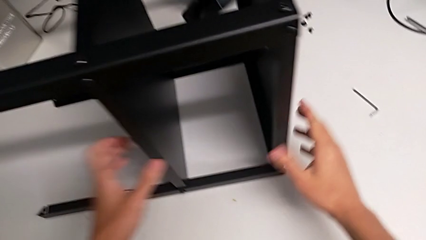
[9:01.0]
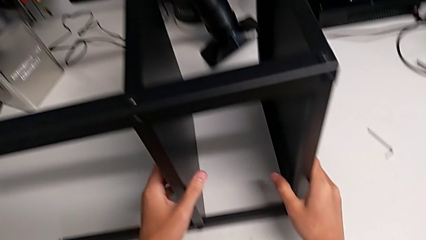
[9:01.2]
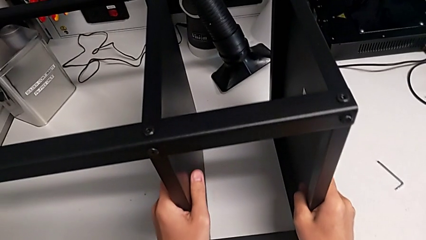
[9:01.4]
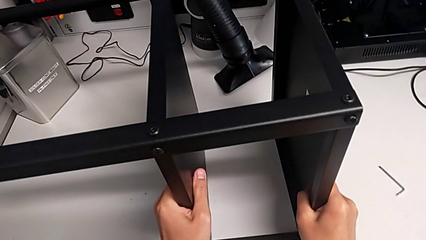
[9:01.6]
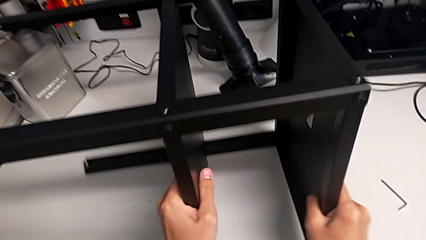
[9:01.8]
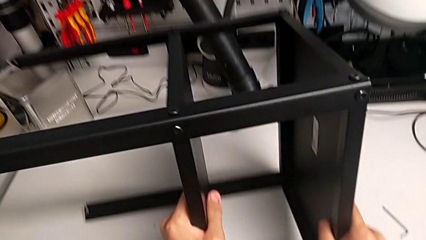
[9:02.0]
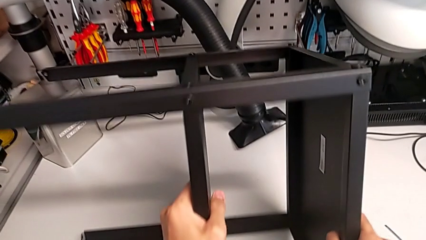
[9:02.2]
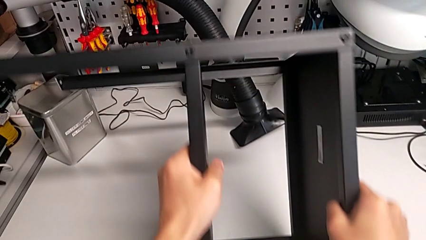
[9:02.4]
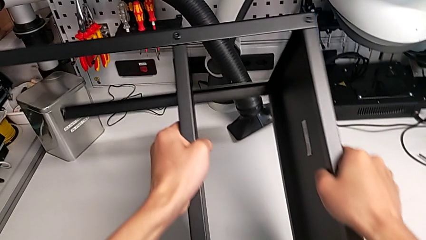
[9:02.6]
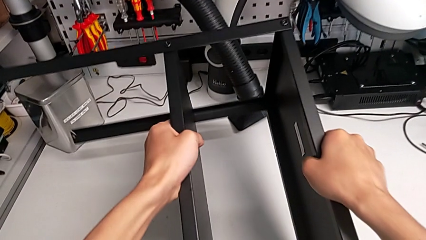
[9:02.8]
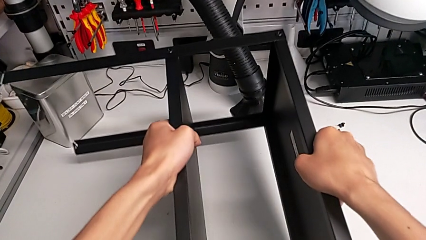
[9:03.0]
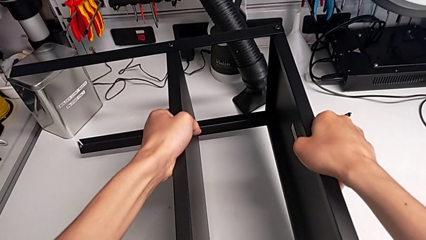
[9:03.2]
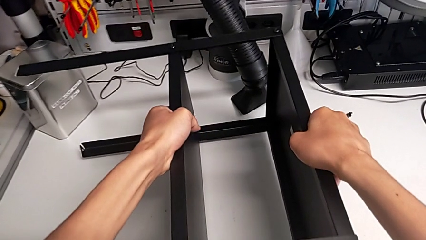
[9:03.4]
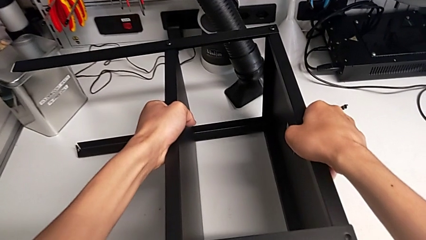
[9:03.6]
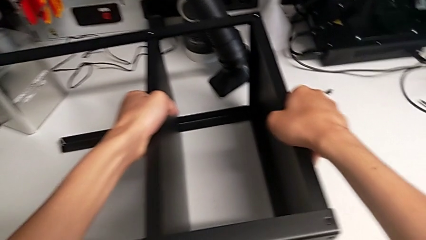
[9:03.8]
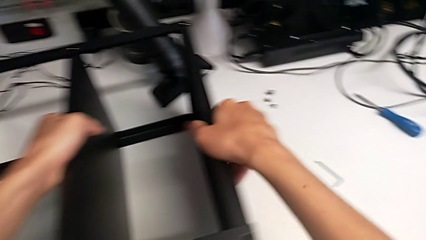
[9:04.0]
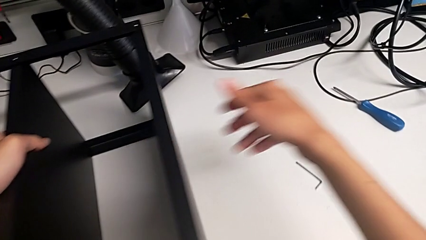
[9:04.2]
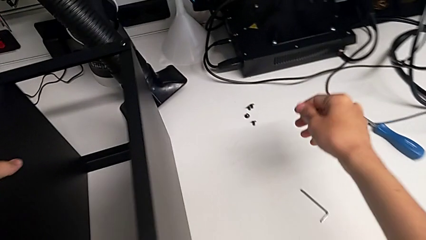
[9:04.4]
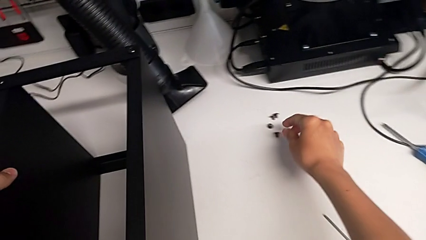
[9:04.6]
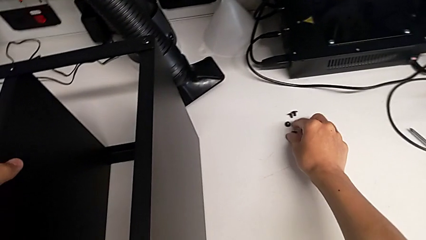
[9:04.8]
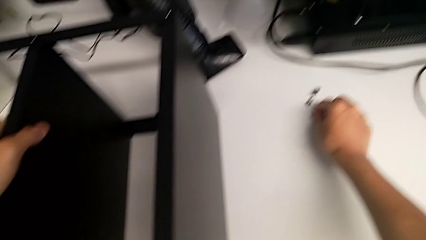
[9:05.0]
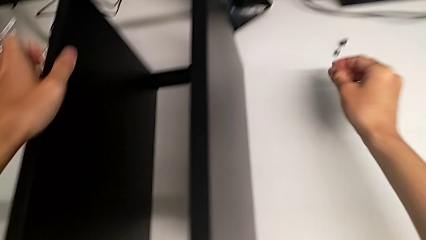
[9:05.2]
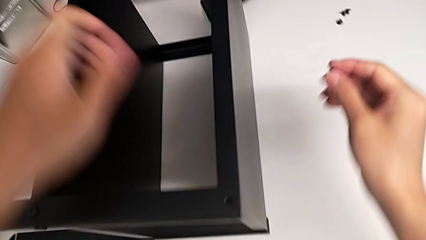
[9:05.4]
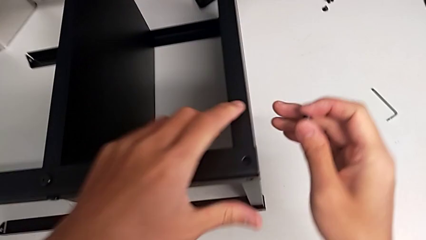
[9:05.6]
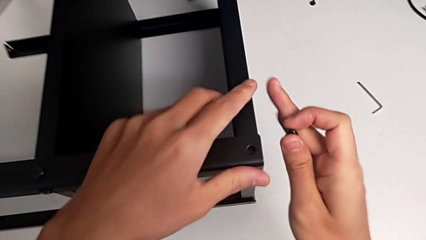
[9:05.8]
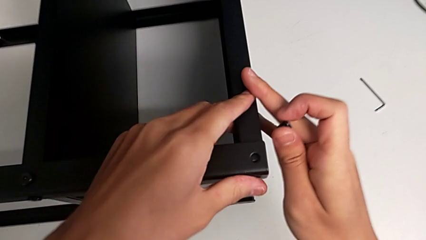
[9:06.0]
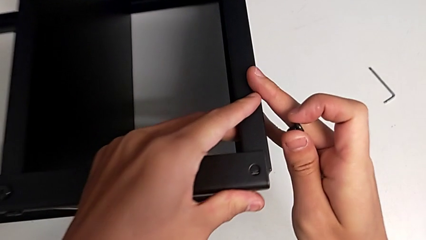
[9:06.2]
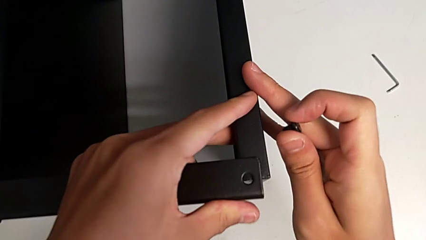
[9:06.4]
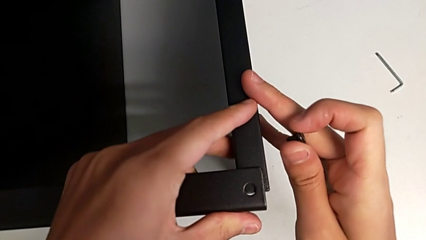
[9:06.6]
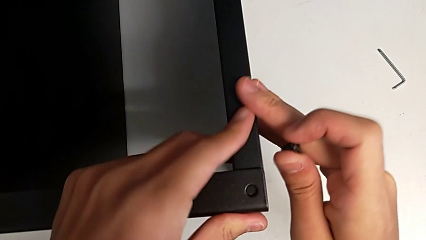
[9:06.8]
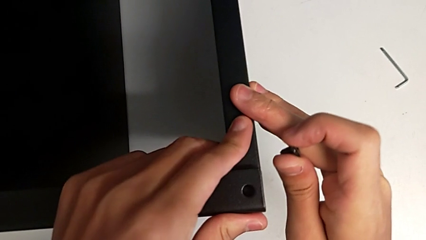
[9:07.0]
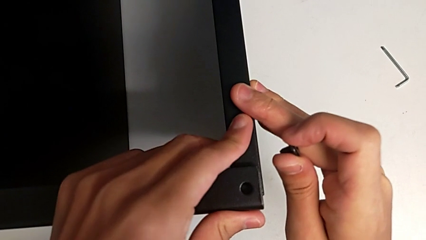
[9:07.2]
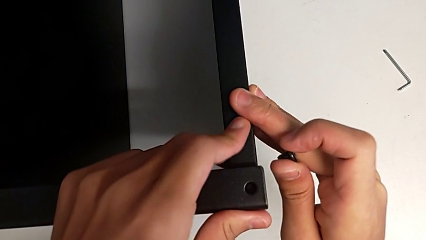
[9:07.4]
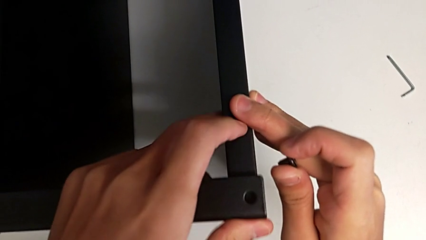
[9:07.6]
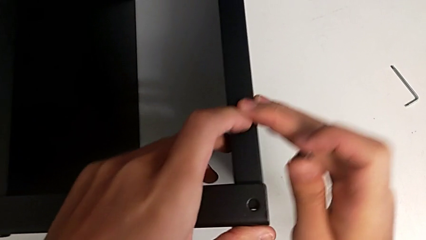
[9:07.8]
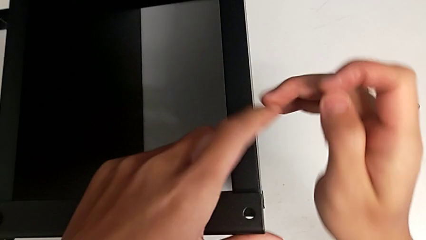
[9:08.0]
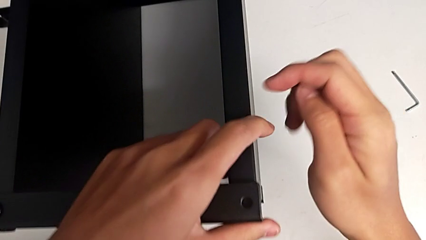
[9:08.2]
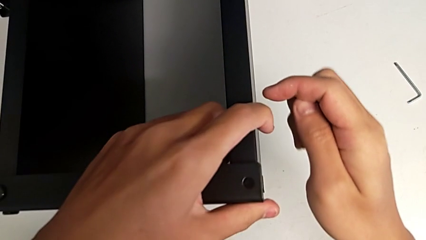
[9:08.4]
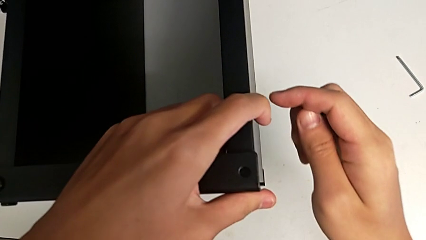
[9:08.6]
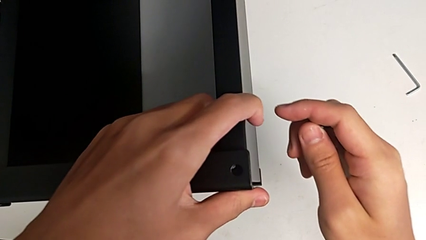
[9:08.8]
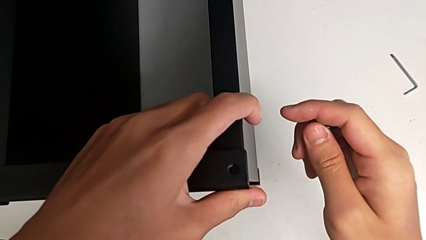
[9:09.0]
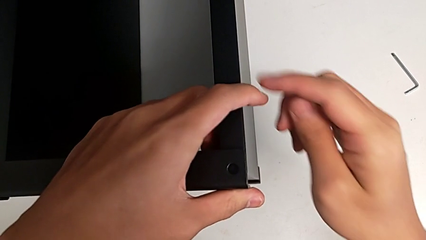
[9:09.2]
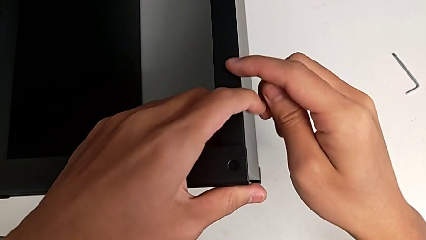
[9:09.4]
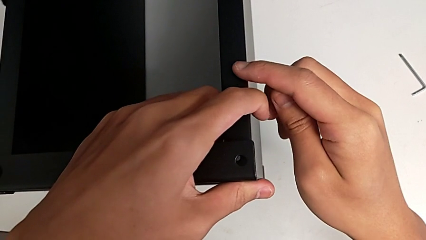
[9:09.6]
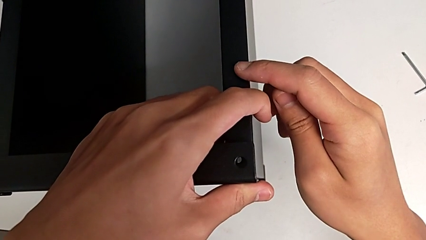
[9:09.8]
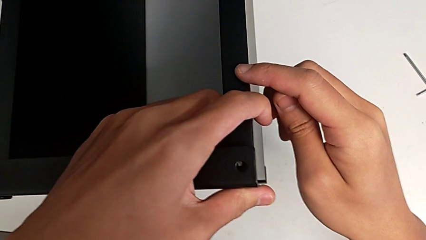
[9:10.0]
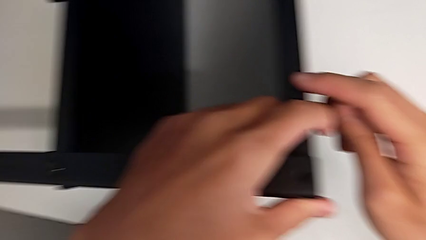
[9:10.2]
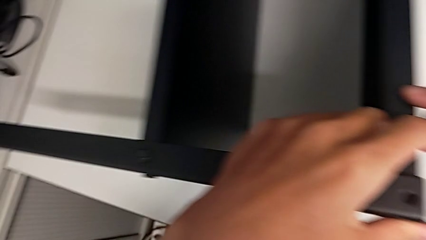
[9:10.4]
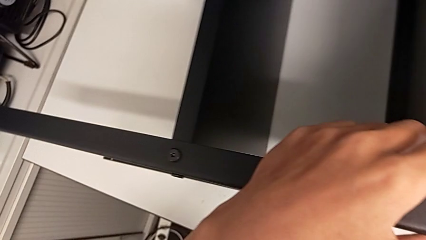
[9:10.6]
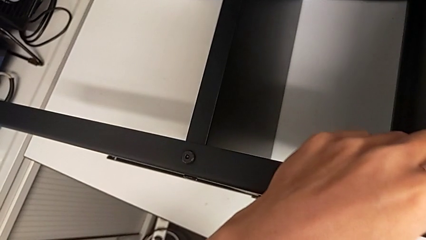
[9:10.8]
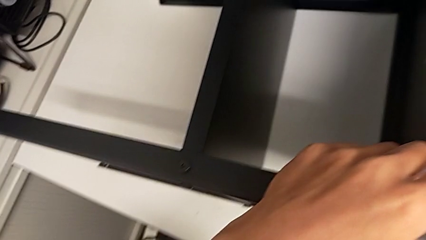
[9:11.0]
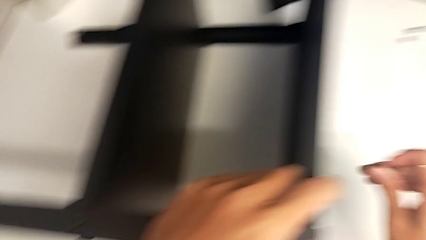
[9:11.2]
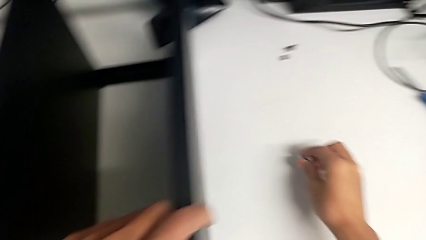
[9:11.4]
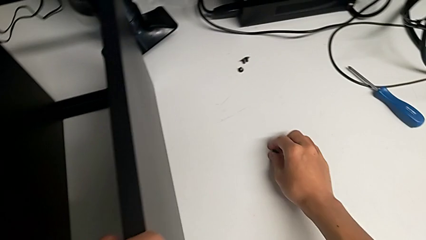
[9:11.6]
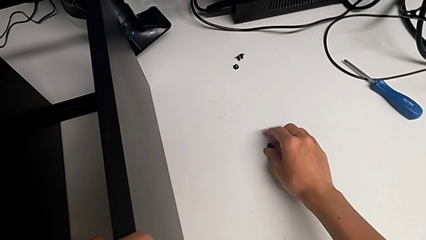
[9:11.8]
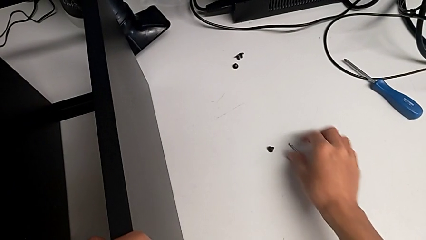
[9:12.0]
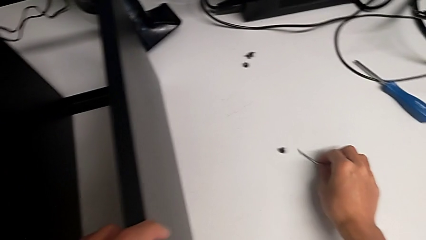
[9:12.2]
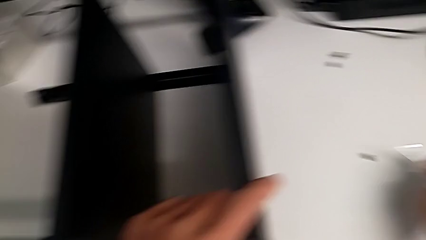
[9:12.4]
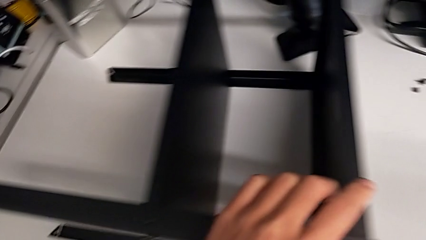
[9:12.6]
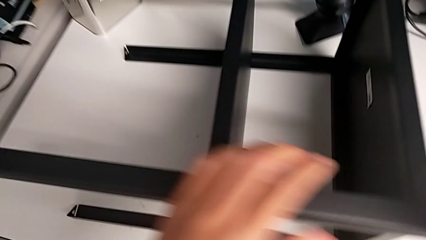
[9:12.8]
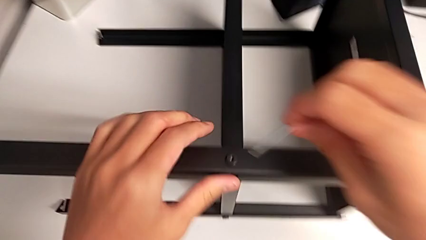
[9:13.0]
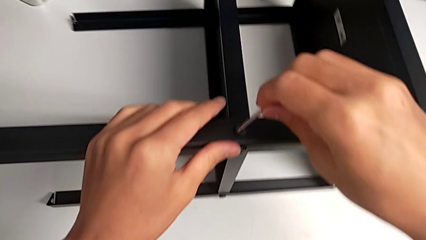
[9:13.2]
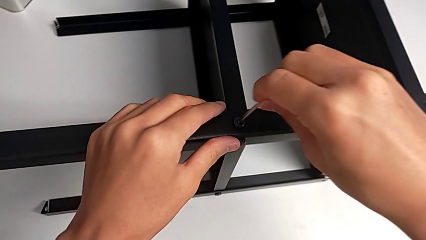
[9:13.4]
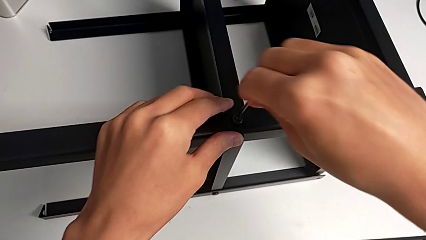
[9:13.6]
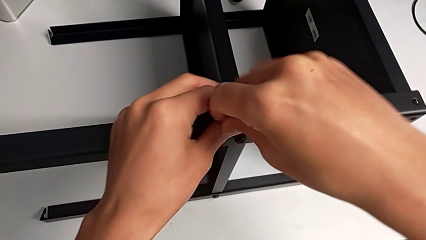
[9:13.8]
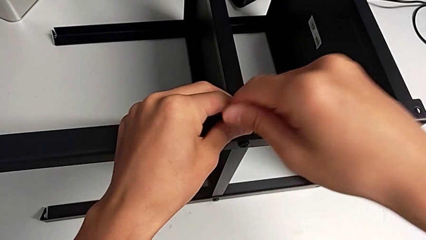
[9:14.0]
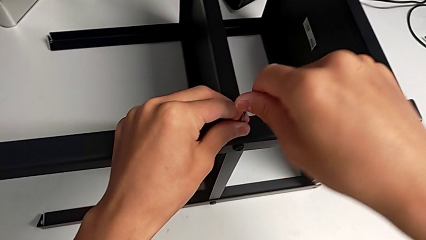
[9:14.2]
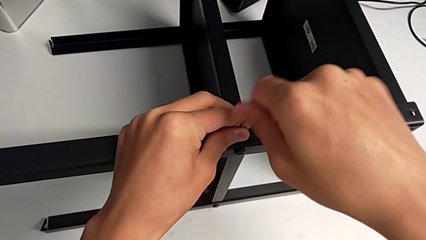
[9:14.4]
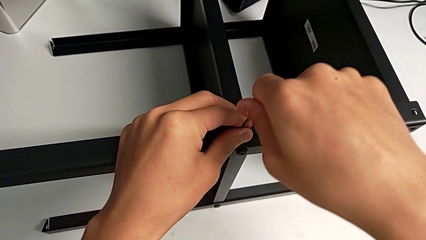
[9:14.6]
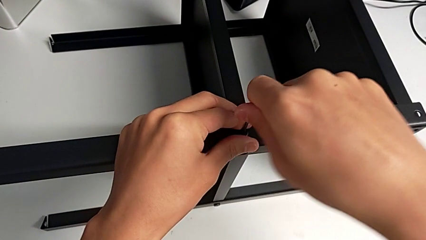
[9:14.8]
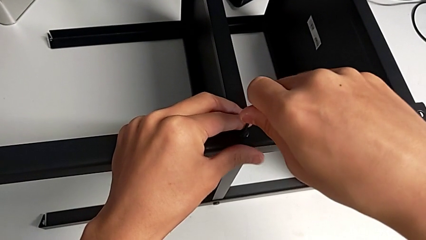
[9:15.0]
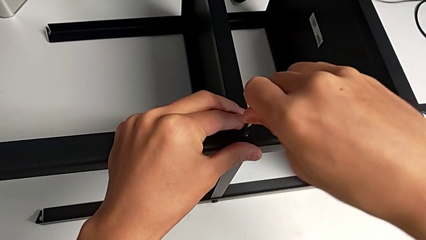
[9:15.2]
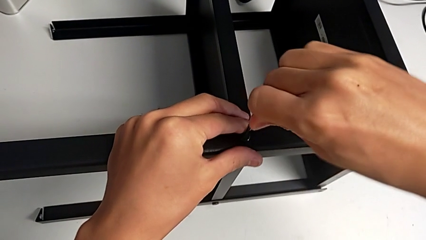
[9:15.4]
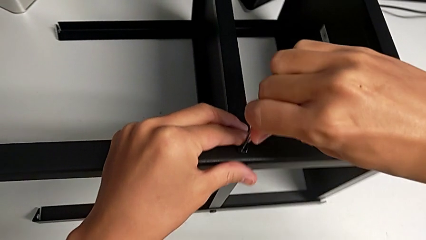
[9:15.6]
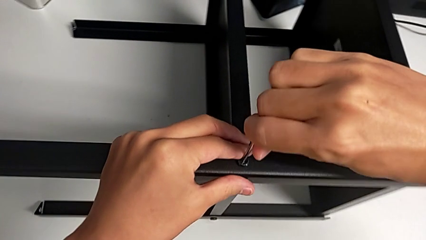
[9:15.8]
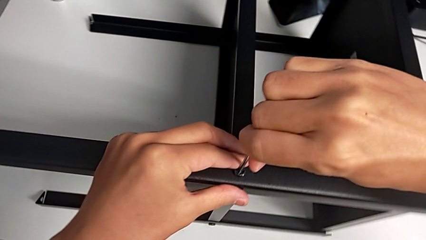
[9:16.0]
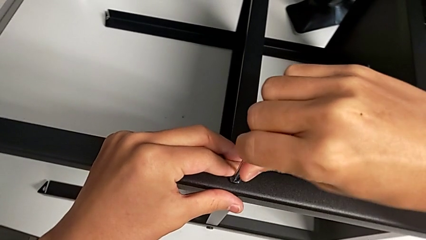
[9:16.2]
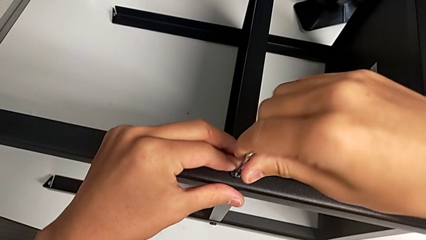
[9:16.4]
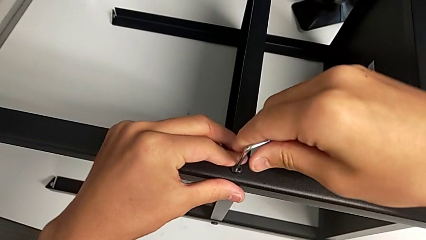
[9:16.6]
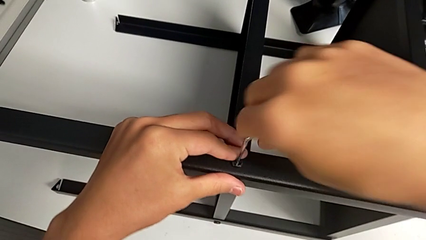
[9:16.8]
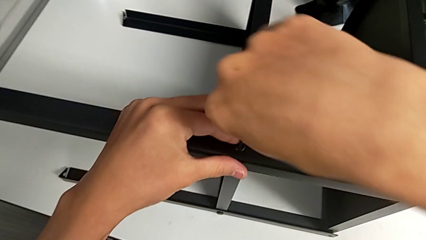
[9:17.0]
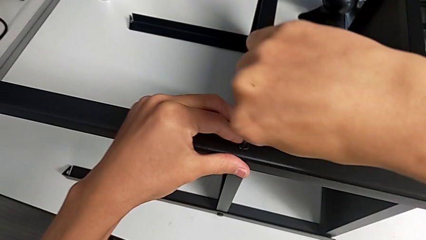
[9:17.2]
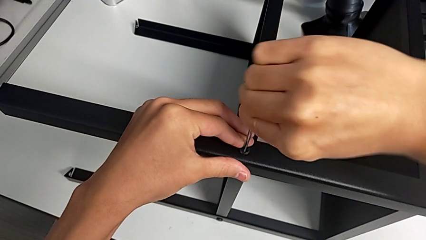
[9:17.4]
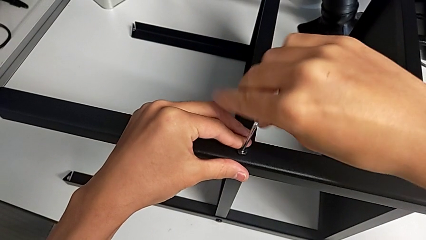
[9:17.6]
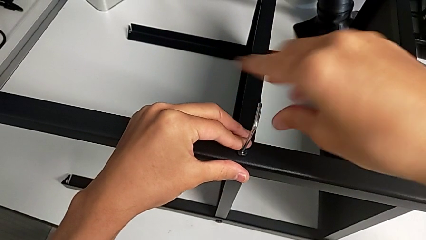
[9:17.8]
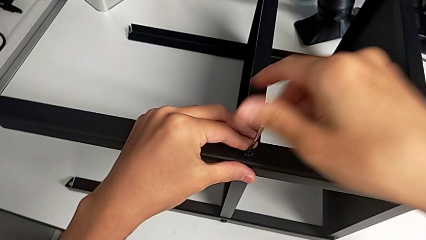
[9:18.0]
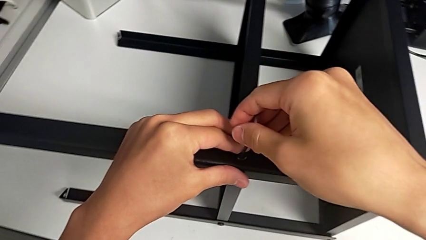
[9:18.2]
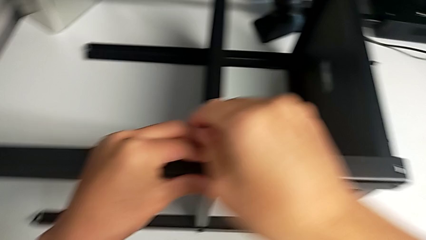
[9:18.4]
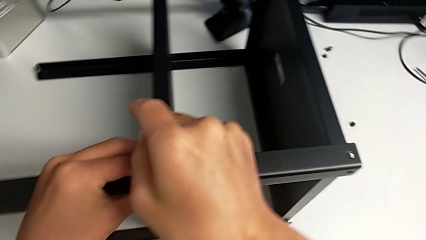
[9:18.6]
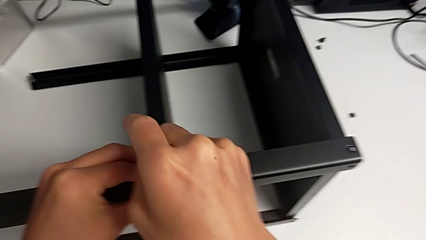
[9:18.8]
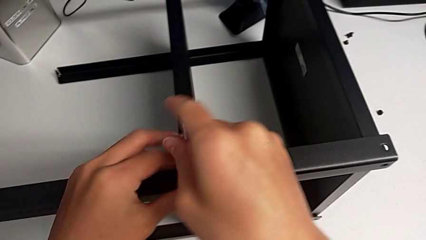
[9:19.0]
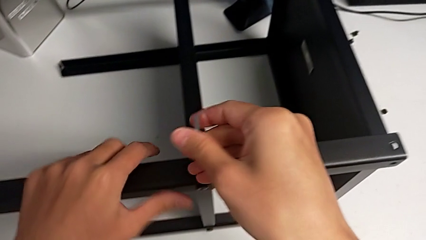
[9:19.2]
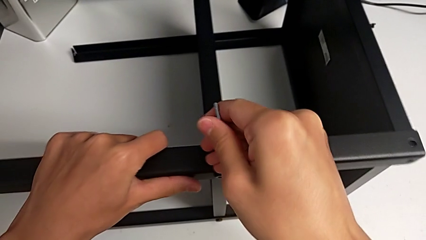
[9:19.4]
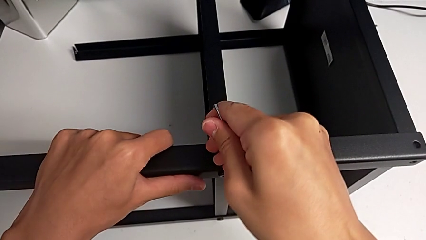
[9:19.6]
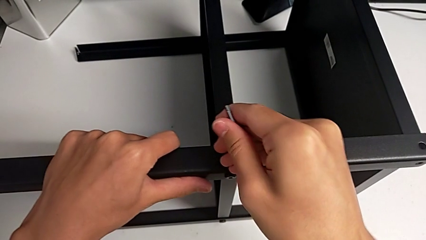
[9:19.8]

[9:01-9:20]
The camera wearer is screwing the legs of the table to the top tray. They rotate the nightstand, grab the hex socket head, align the tray, place the hex socket head, grab the Allen wrench, insert it and screw the hex socket head.
